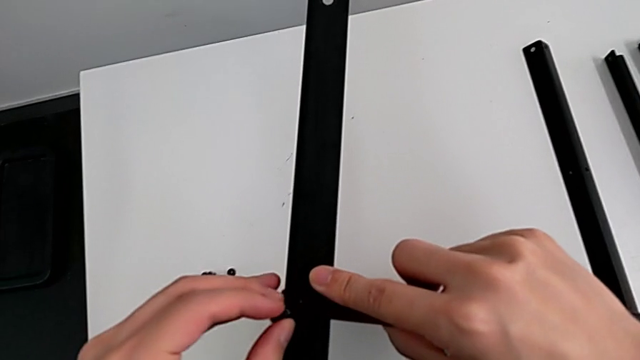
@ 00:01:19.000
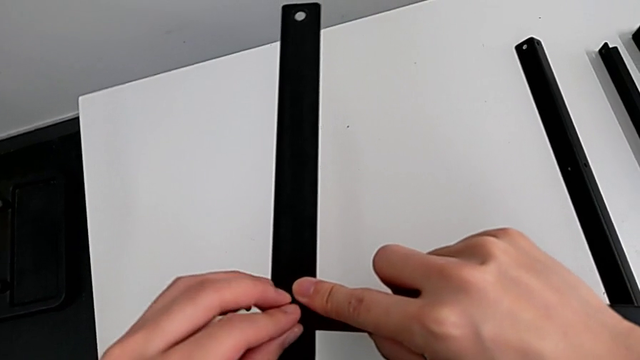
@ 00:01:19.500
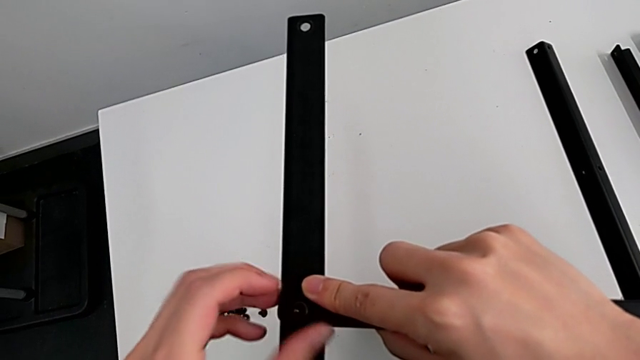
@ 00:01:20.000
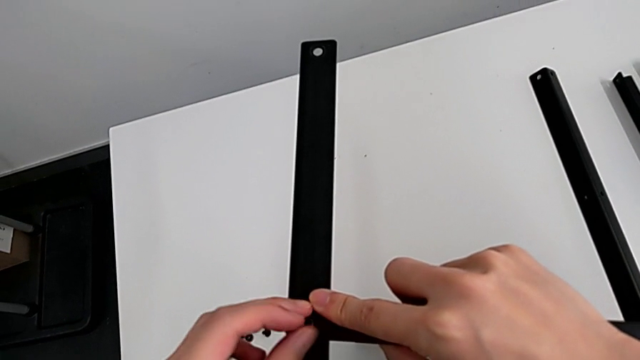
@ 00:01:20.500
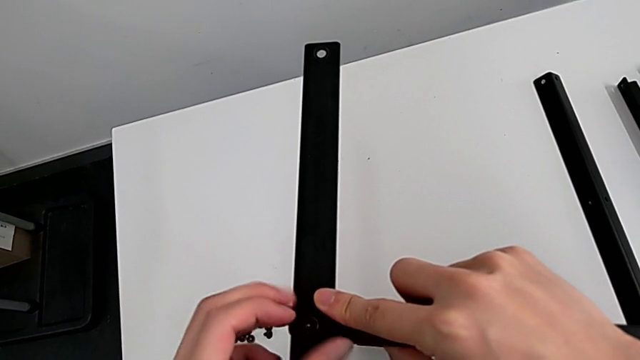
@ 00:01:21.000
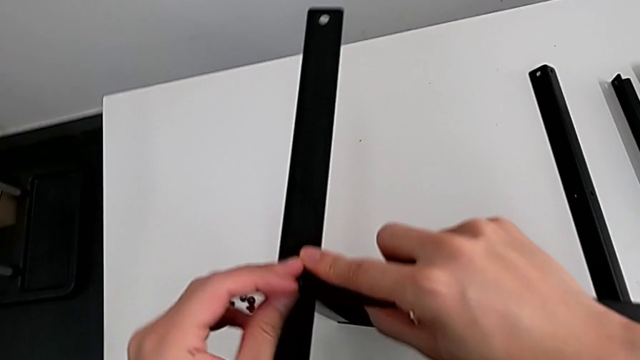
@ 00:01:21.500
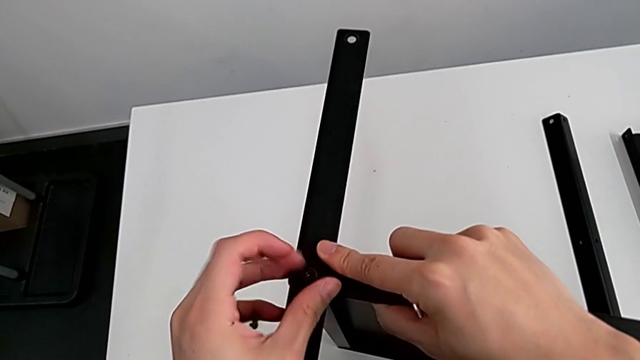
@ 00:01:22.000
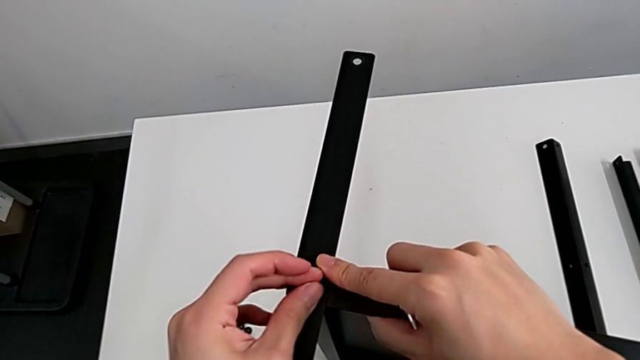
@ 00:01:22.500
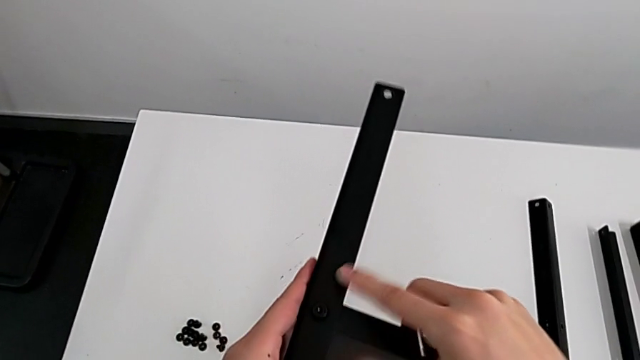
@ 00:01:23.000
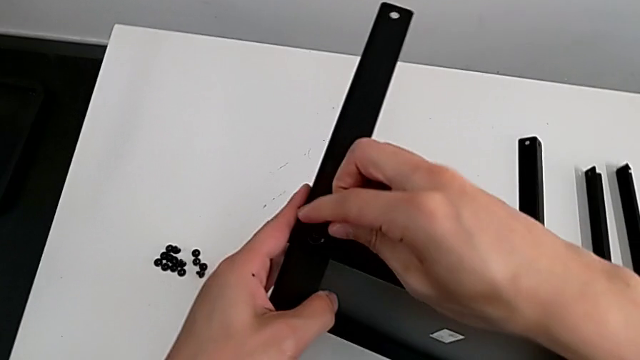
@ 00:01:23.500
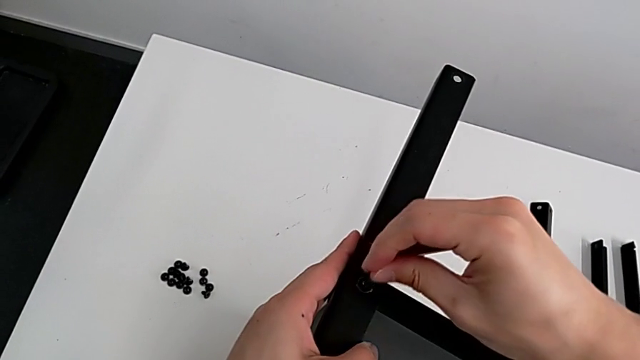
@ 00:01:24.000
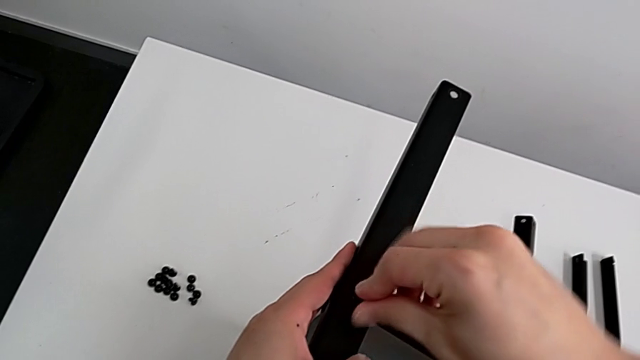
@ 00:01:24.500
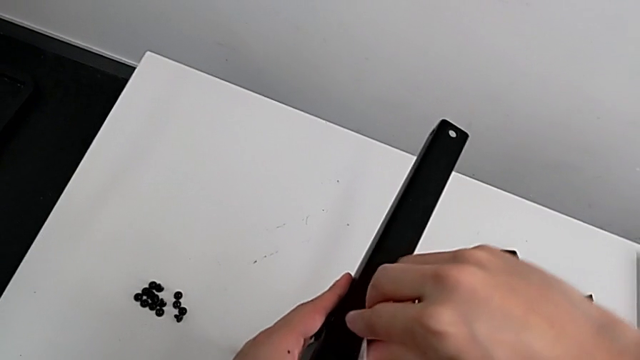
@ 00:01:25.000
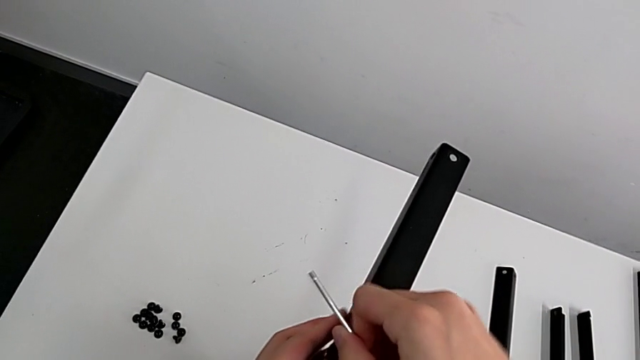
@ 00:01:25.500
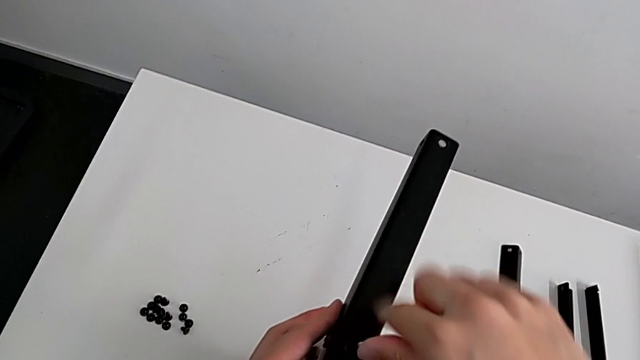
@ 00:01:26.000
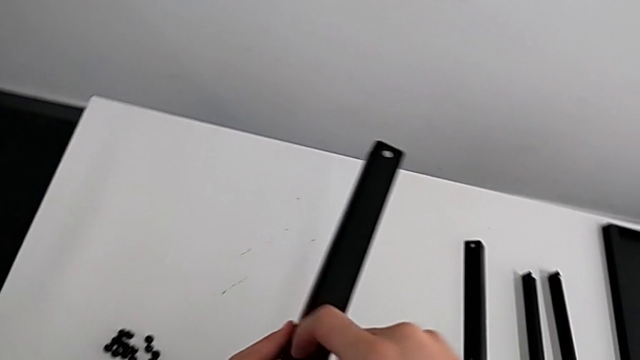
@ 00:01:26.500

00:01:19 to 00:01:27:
The camera wearer is screwing the first leg of the shelf. They insert the hex socket head, screw it, insert the Allen wrench and screw the hex socket head.

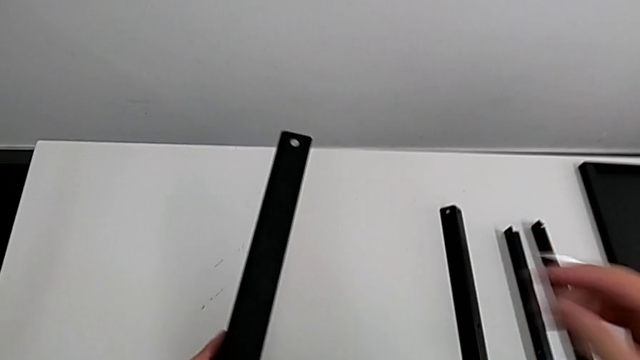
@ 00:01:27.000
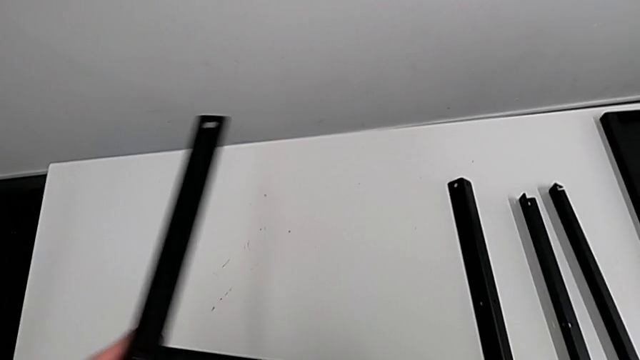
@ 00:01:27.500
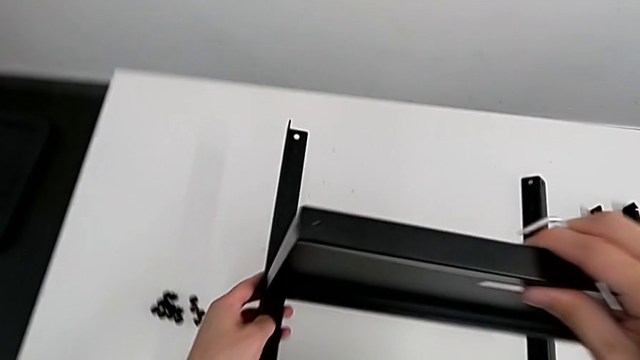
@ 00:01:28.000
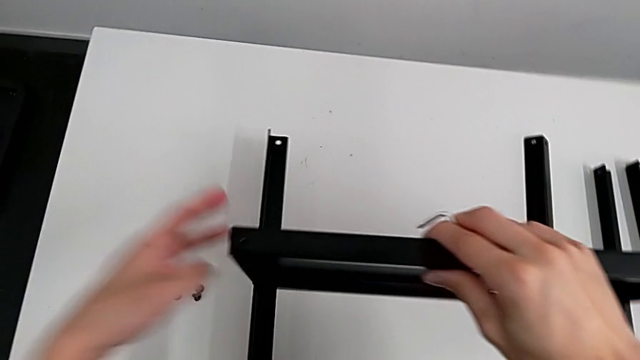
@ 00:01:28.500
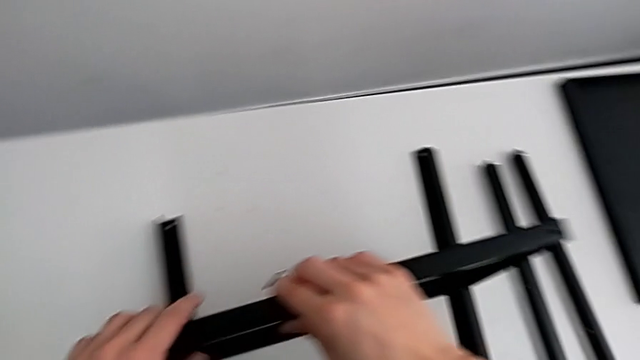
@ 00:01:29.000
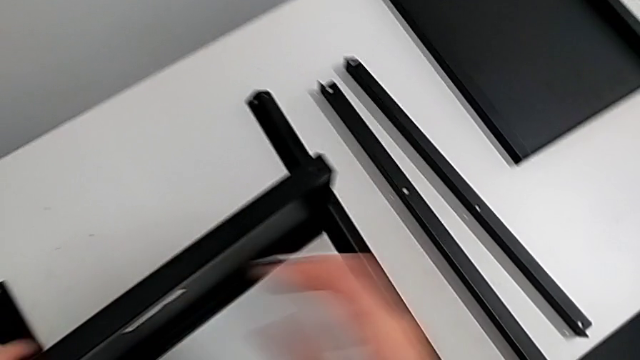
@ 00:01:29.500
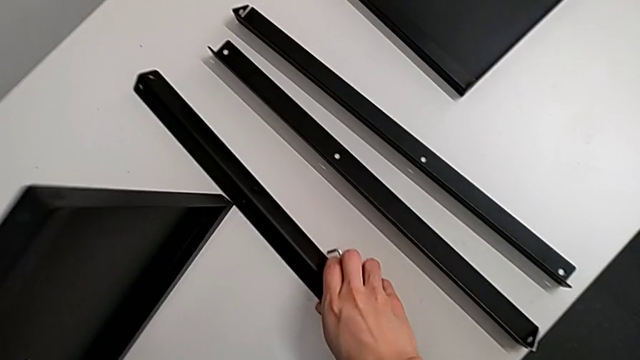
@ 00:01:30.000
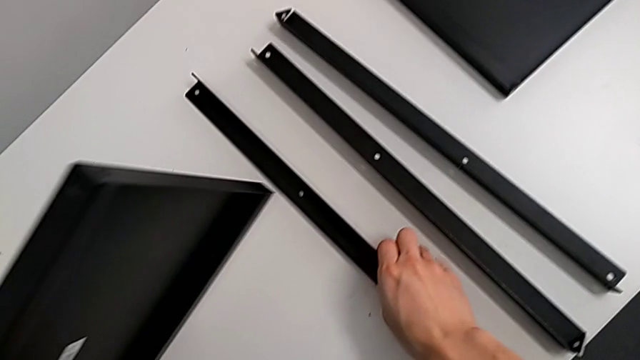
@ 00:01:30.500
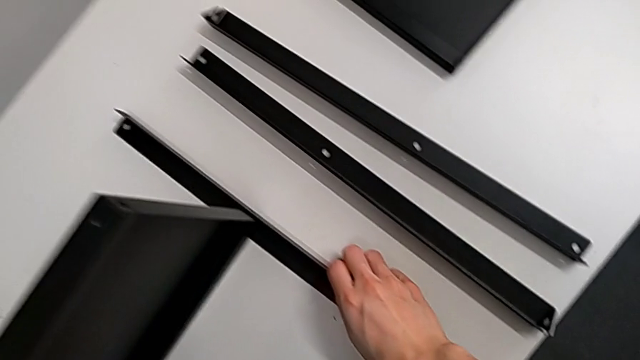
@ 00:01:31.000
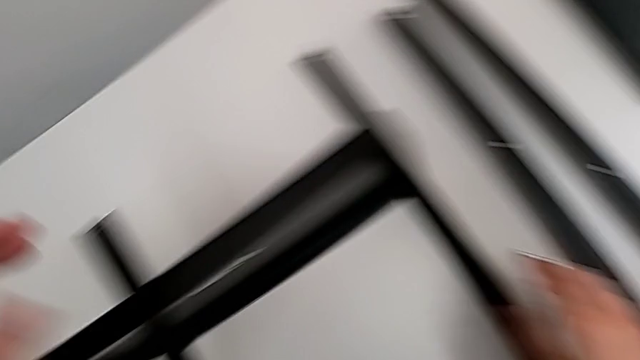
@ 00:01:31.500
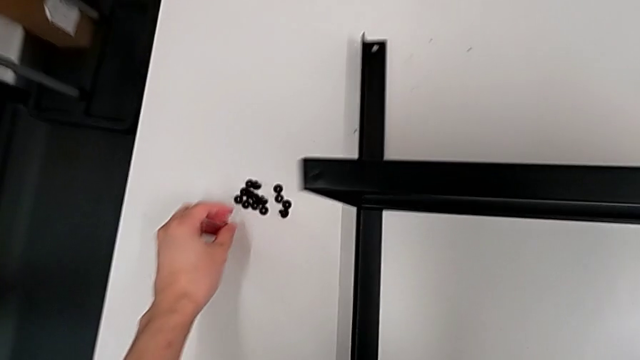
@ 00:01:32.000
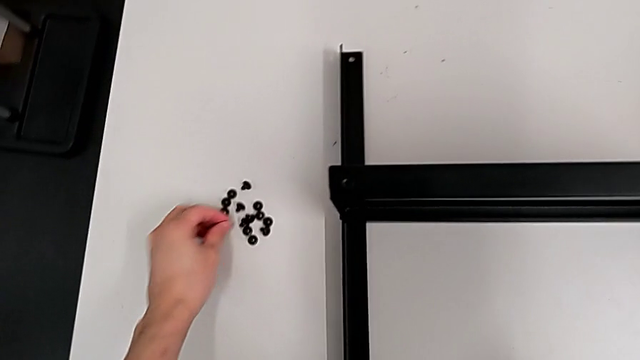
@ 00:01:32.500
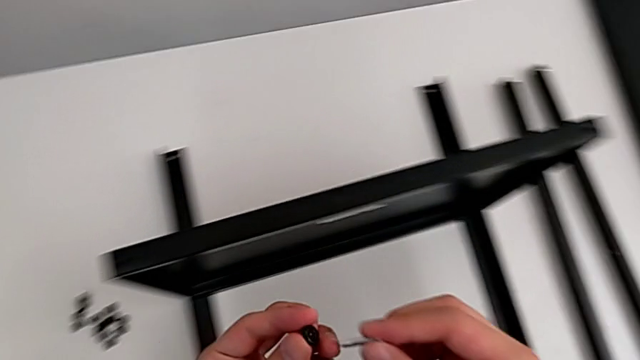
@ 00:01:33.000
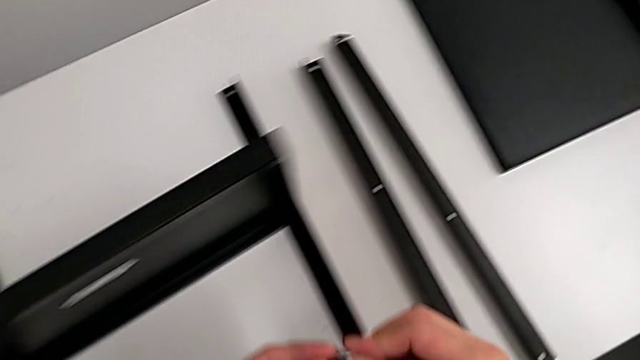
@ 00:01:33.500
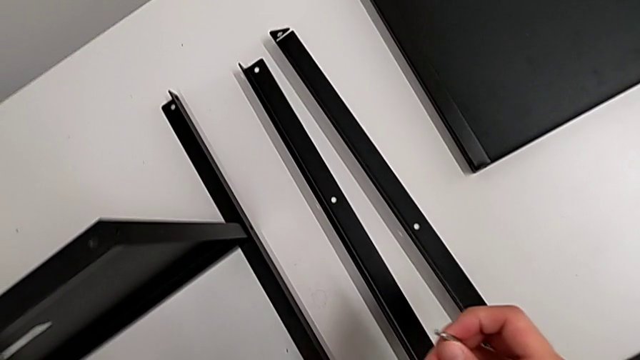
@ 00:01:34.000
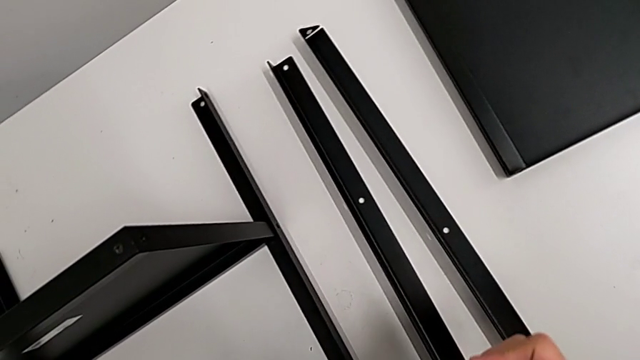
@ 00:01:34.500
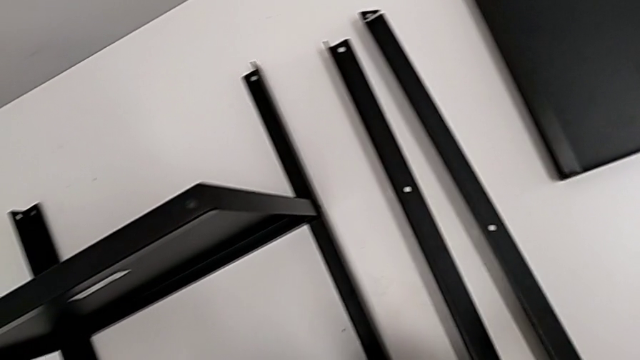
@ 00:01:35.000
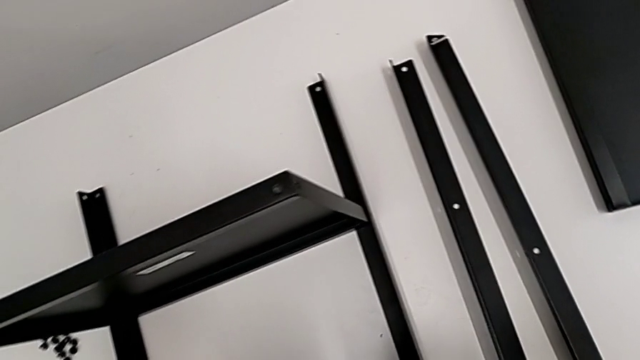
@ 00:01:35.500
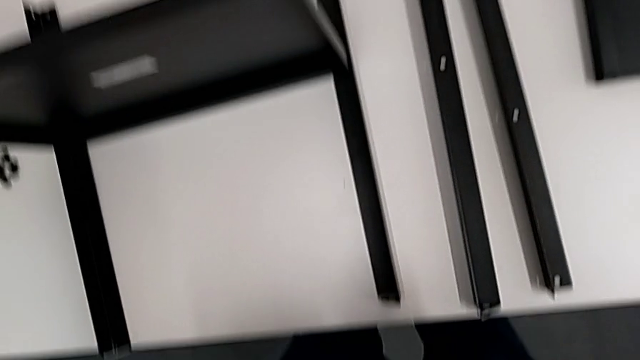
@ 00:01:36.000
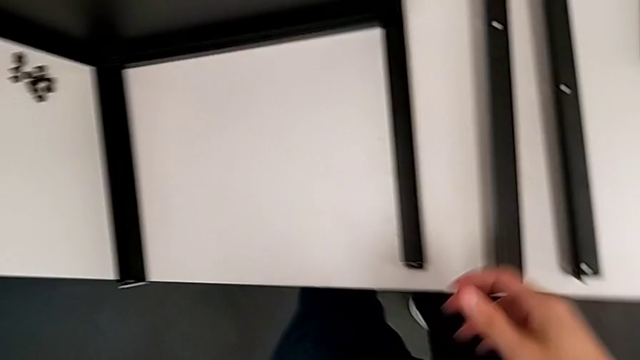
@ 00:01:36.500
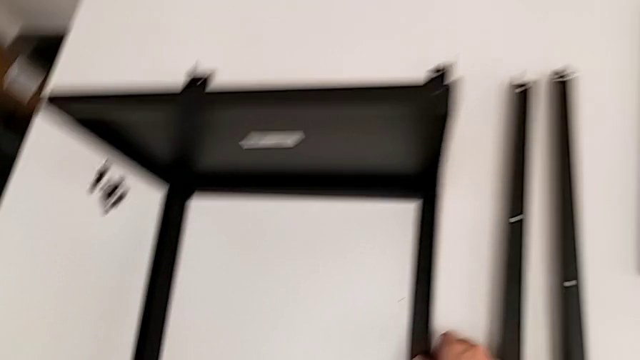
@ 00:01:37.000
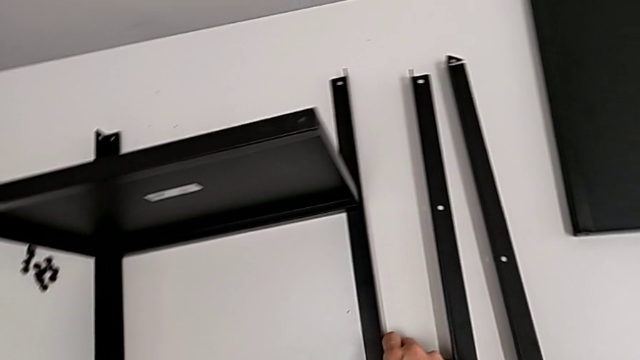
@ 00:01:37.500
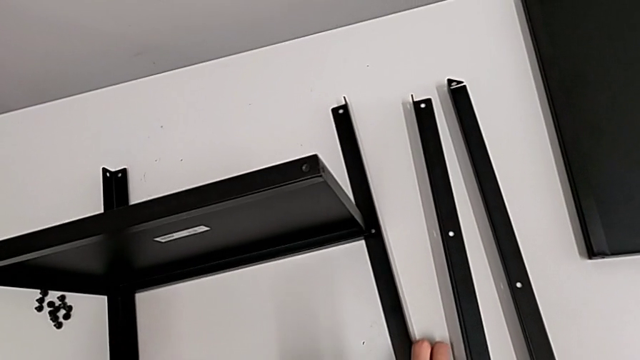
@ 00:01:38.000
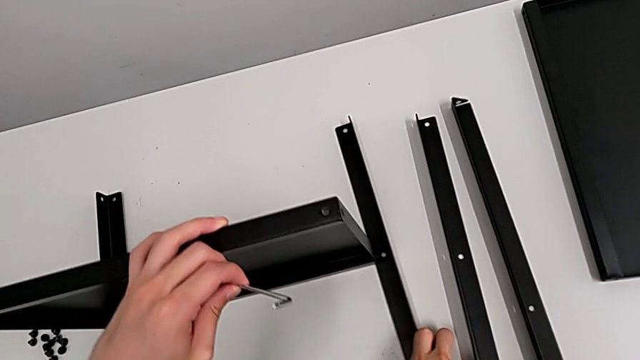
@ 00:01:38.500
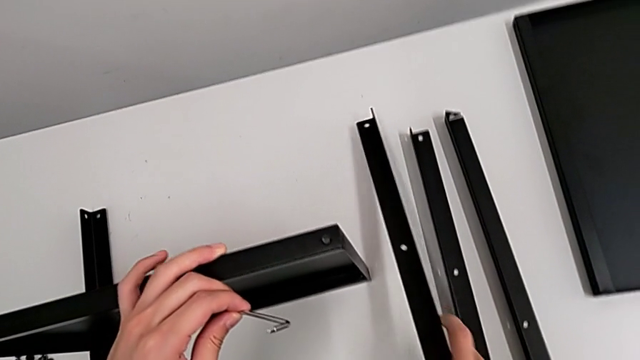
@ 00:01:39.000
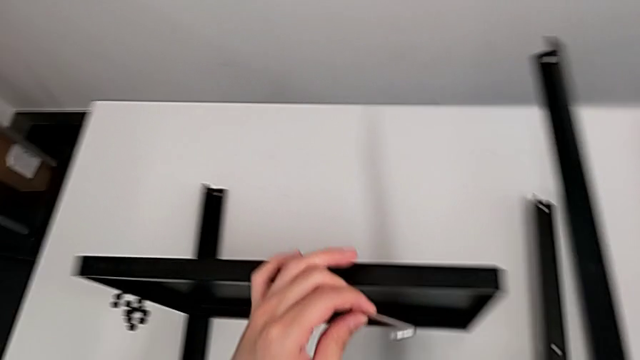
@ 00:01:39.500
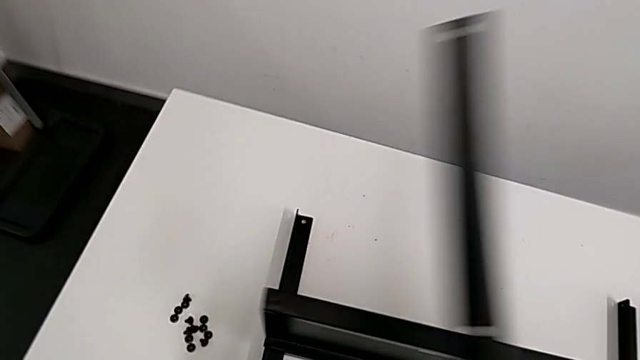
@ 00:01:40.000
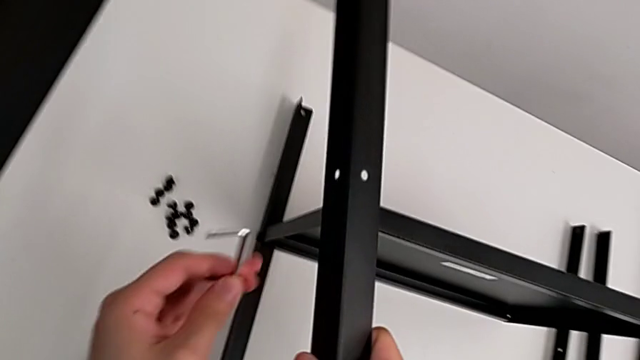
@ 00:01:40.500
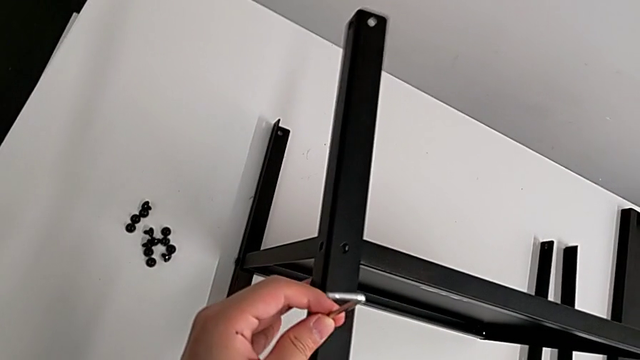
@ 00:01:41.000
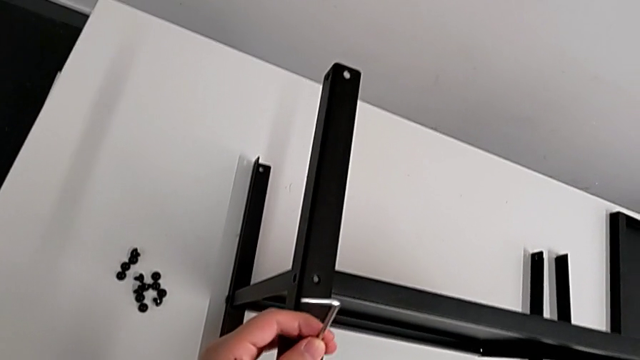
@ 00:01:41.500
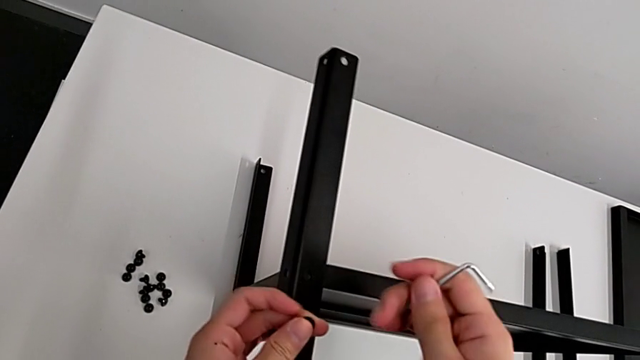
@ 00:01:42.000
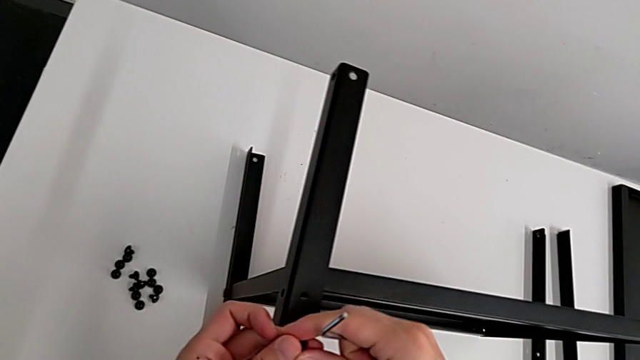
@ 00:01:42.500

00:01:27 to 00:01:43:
The camera wearer is screwing the second leg of the shelf. They withdraw the Allen wrench, rotate the nightstand and place it. They wrongly lift the nightstand with the left hand and align the second leg with the right hand, the leg being at a wrong position for proper assembling. They approach the hex socket head, grab it with the left hand and insert the Allen wrench with the right hand. They grab the second leg, withdraw it and begin to align it with the left hand. They grab the Allen wrench with the right hand and grab the hex socket head with the right hand.
